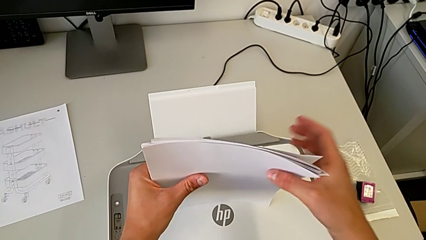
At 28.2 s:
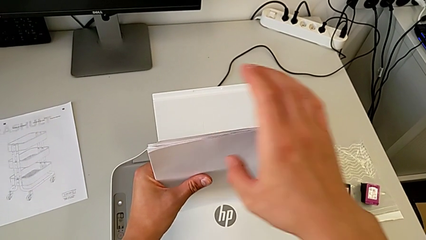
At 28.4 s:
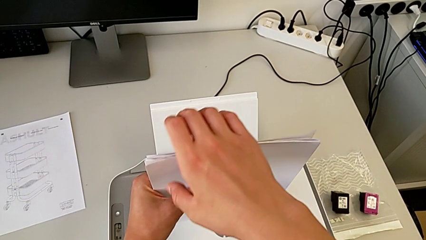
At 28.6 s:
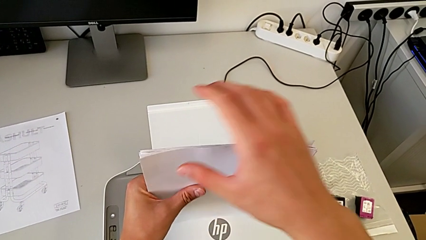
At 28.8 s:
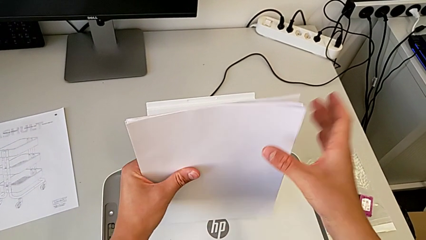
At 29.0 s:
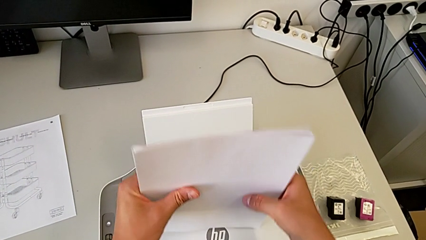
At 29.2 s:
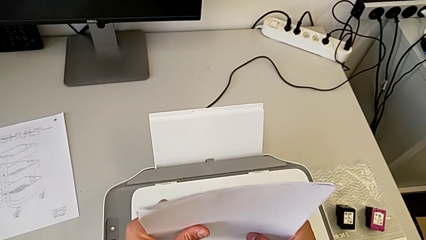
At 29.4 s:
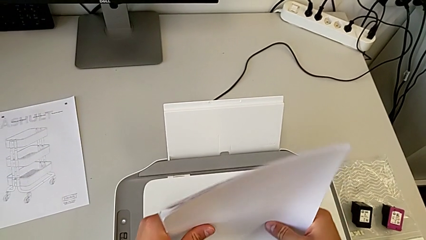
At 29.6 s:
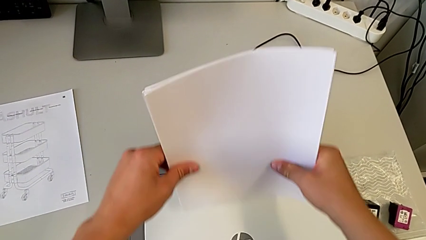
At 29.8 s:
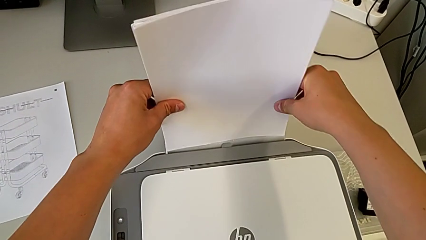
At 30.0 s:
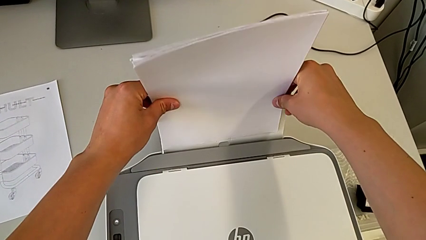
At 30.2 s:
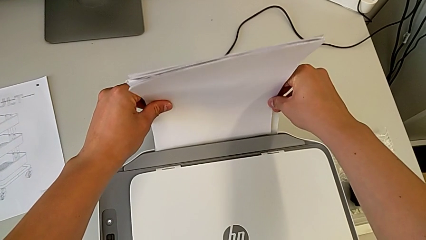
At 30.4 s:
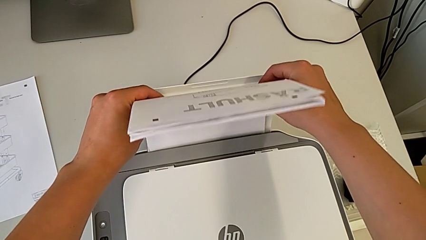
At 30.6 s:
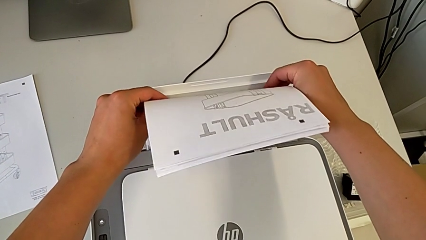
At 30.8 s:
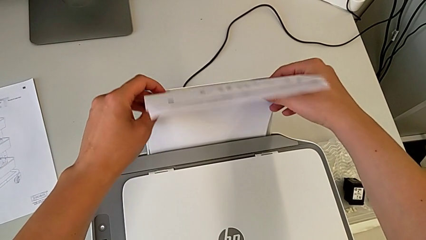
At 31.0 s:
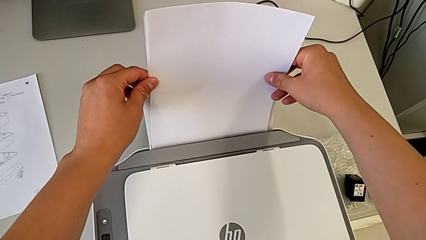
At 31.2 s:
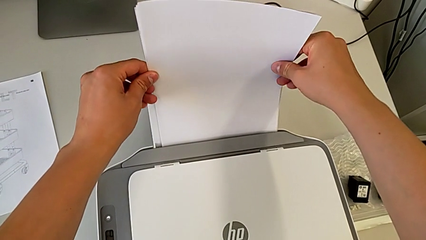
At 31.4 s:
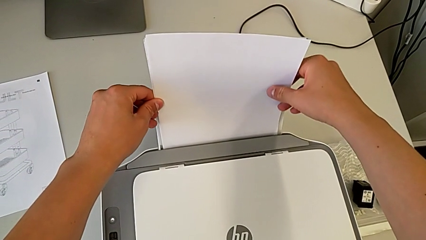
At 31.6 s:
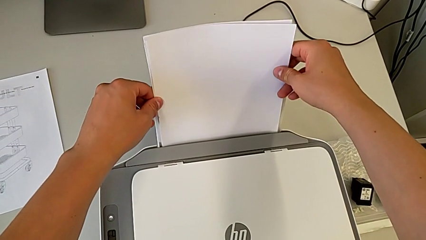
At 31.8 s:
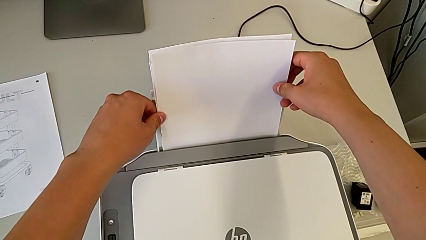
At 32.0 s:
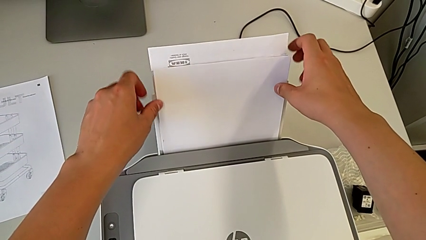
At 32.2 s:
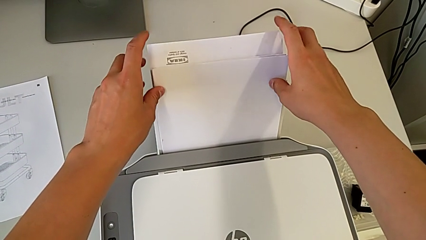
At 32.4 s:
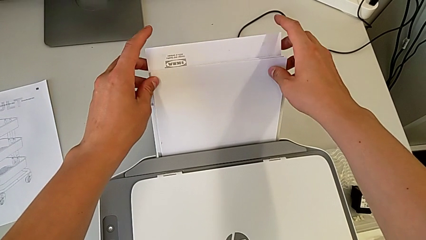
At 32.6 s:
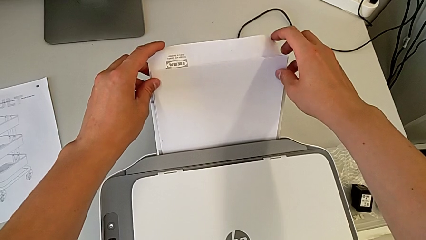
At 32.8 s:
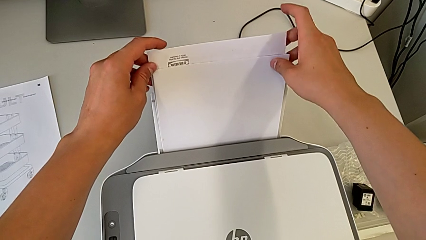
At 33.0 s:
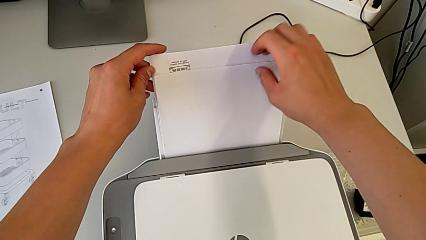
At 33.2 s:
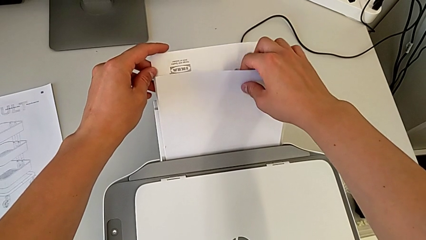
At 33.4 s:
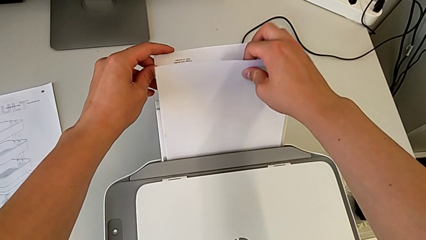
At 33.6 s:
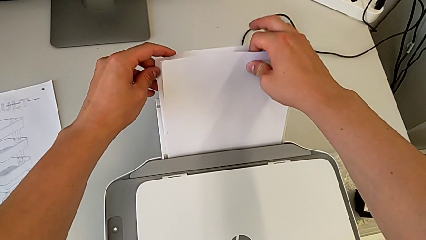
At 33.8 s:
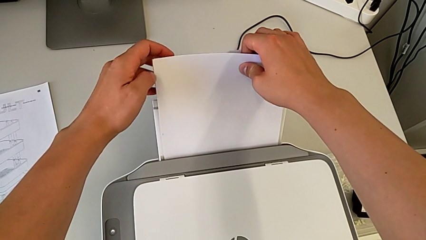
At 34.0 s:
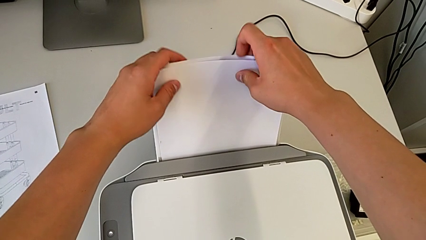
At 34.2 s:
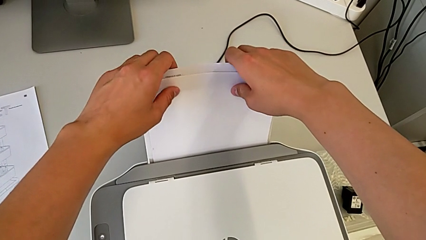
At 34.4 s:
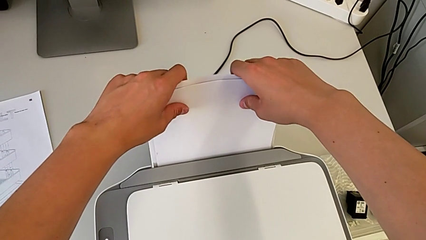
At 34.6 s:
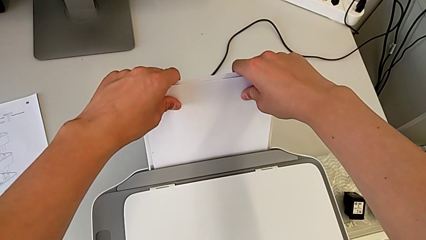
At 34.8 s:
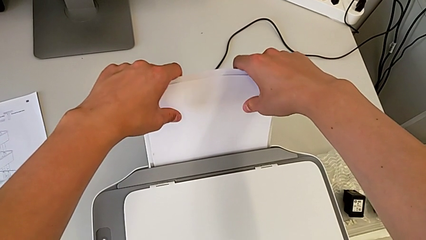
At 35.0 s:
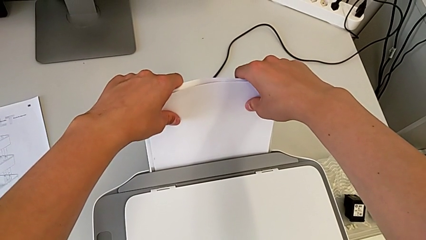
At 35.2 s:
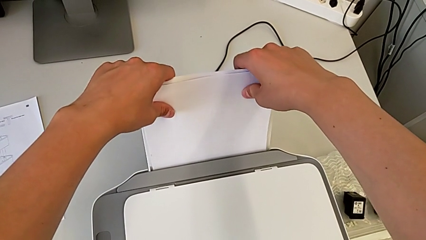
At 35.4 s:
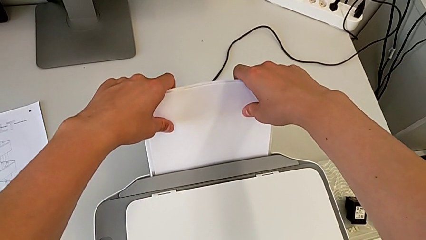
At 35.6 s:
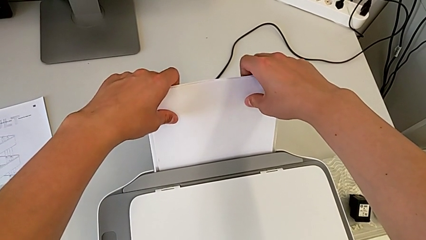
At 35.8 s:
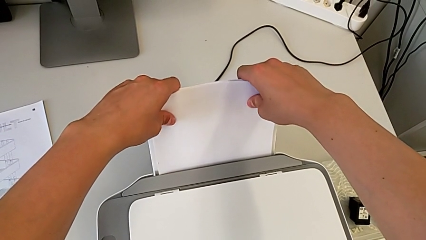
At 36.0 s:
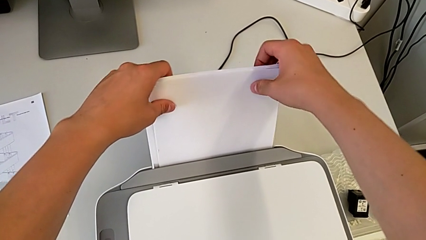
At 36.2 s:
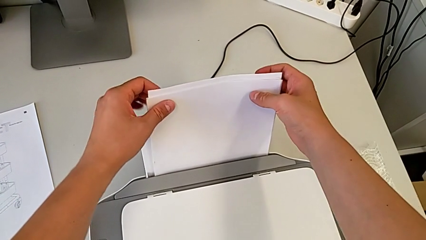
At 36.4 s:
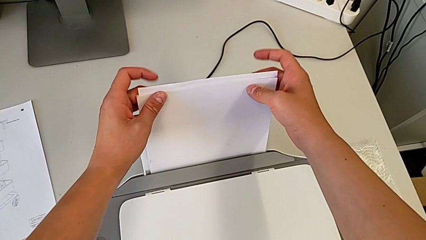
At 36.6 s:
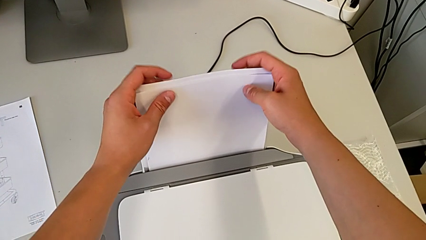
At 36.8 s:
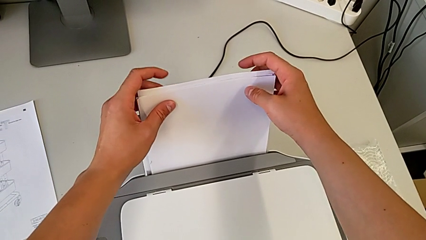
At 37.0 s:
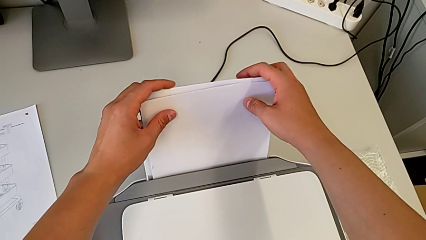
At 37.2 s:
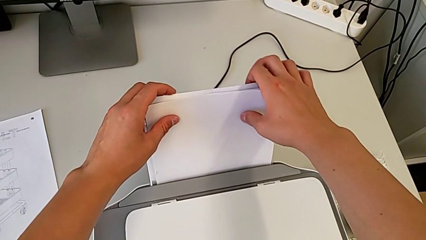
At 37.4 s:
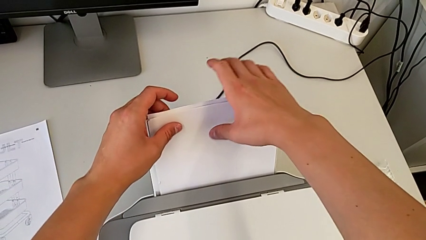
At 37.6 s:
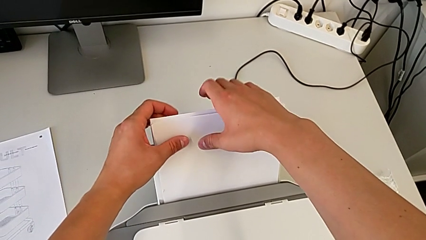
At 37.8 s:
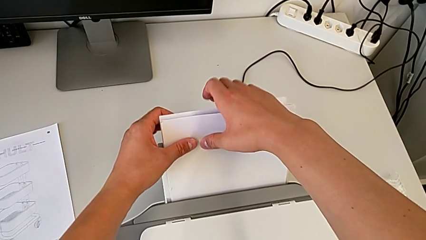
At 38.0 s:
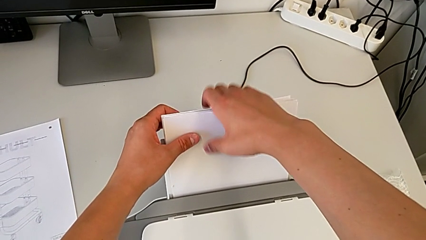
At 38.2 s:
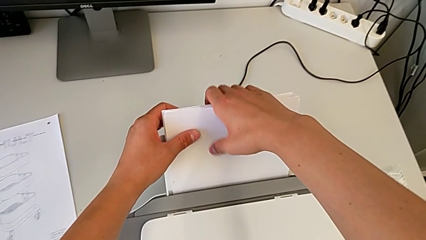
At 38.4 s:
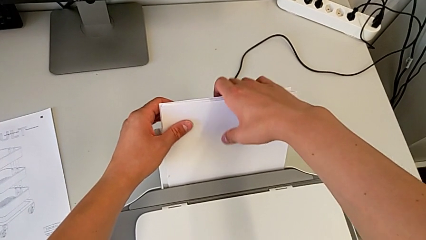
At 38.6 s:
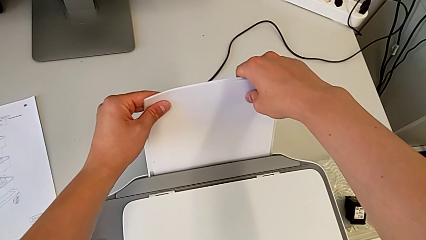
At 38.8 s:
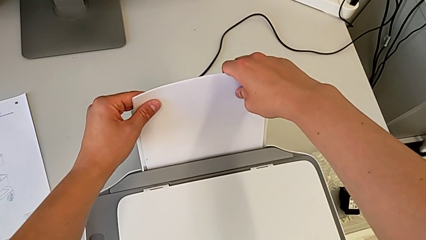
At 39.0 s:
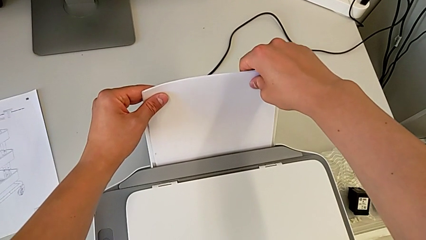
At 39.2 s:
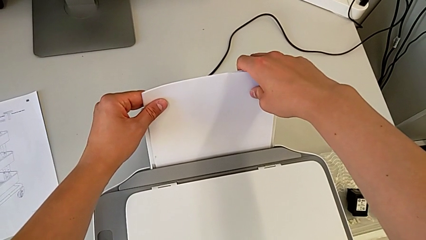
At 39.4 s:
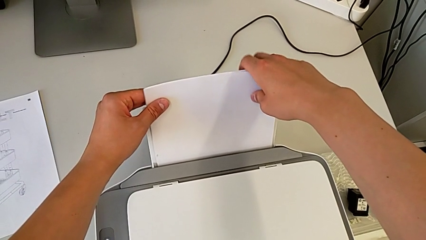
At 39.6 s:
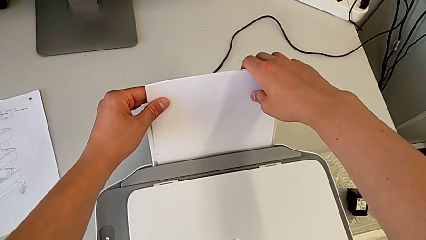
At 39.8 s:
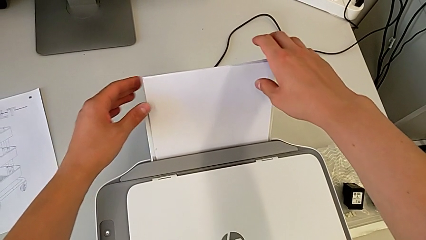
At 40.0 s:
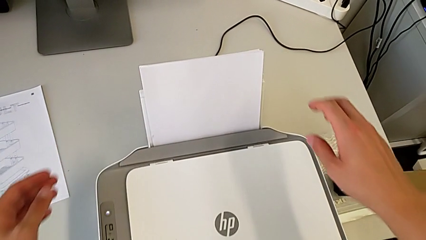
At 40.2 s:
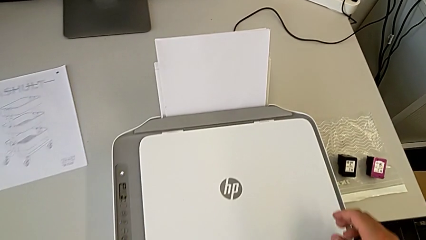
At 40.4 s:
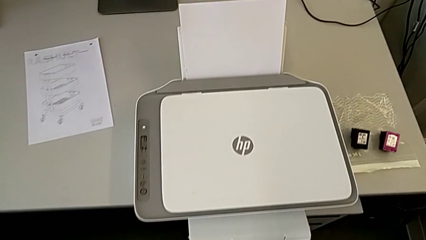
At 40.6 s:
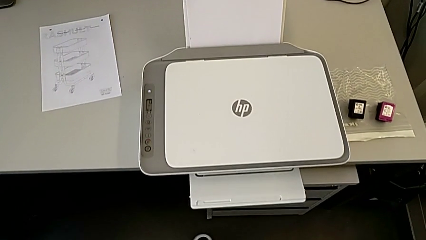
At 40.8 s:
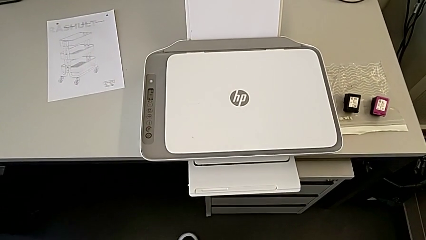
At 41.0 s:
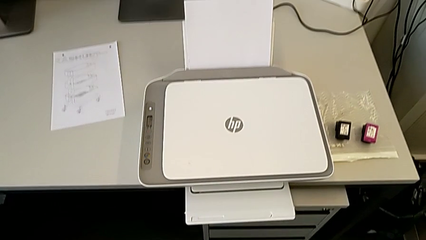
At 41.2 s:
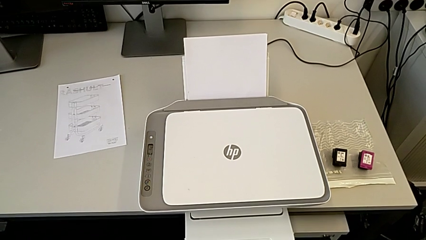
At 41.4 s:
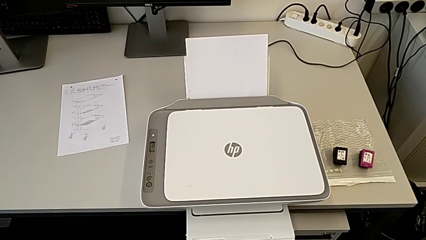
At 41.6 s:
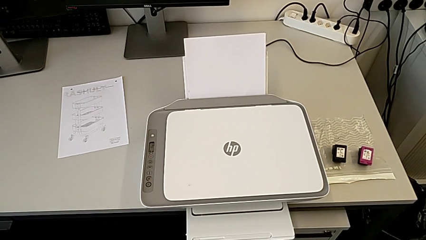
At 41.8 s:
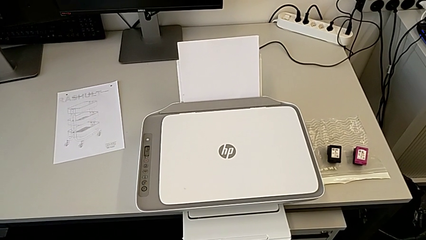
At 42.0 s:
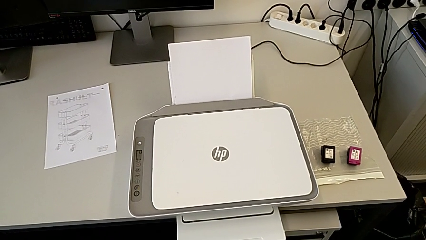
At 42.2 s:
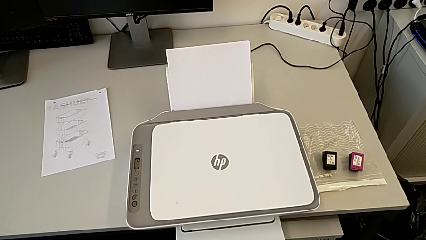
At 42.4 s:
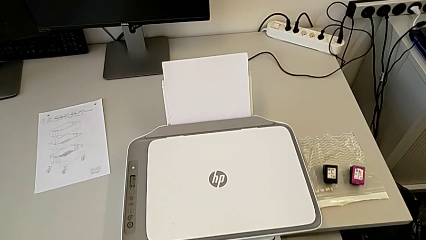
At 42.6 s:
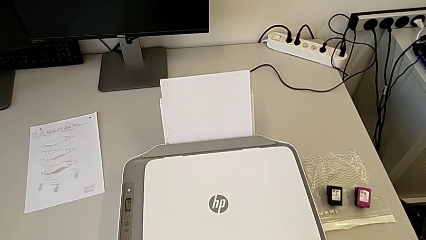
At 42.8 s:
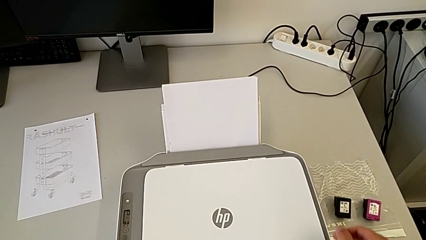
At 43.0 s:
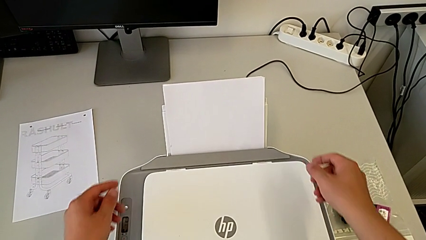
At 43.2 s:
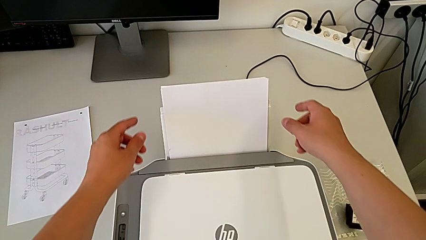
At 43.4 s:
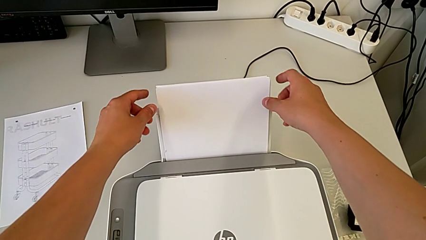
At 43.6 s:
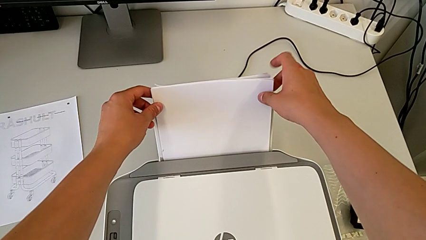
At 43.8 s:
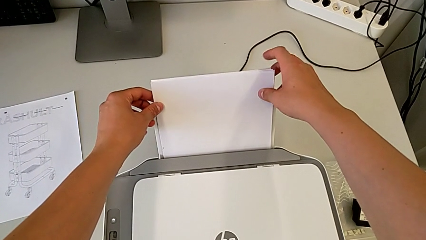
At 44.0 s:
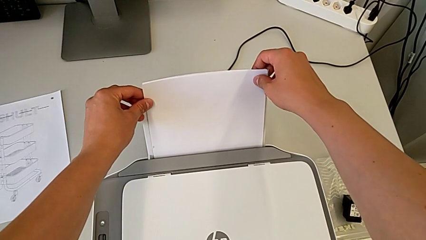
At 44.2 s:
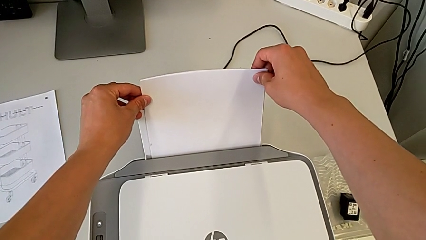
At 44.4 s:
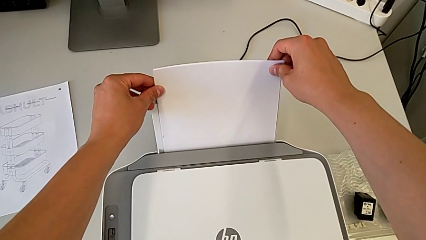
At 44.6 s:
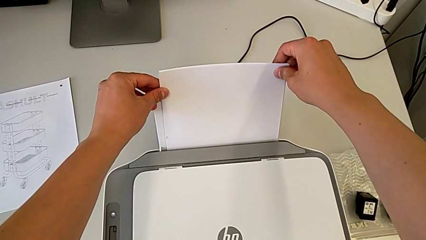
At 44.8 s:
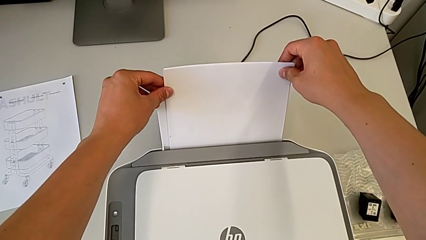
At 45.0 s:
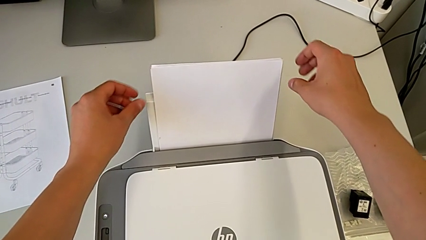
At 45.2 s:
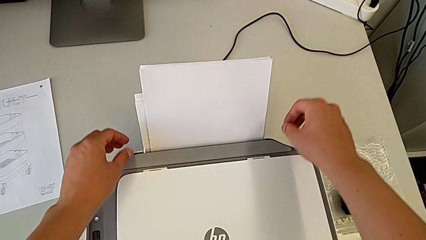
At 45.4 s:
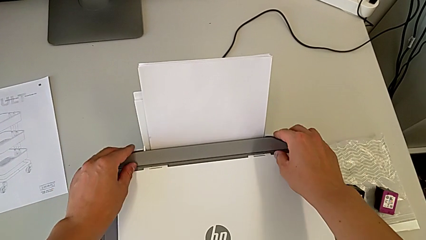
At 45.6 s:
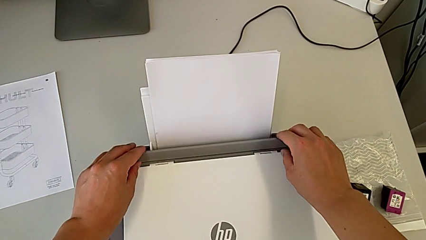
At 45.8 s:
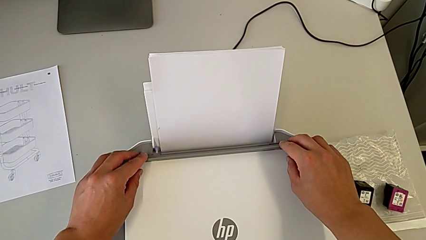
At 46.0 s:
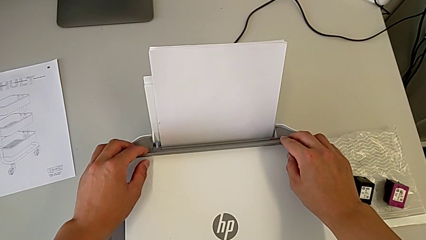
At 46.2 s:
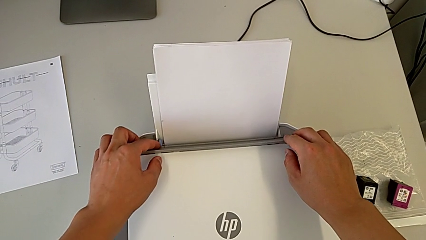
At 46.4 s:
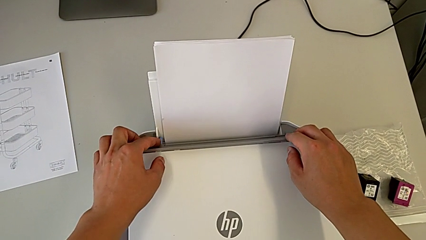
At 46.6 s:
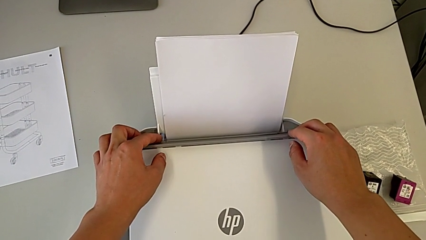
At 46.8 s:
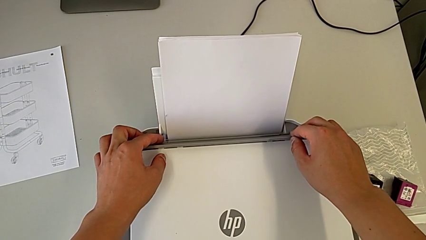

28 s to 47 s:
The camera wearer is loading paper into the printer. They align the paper stack, place it and align it.
